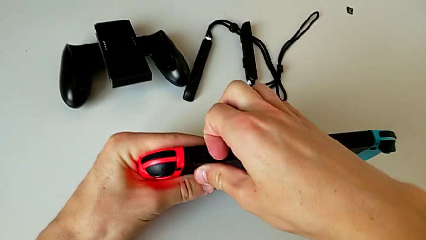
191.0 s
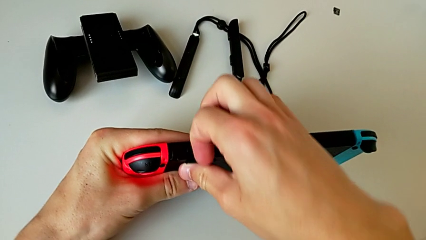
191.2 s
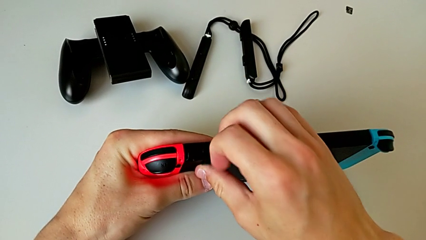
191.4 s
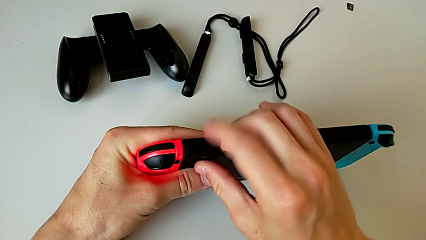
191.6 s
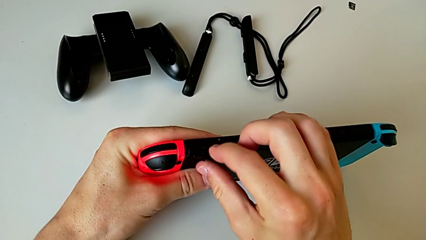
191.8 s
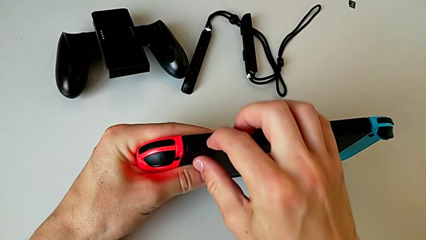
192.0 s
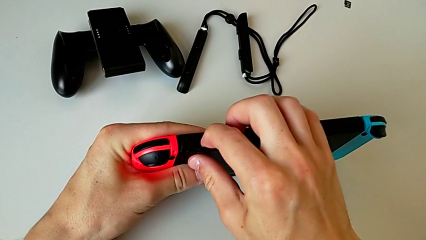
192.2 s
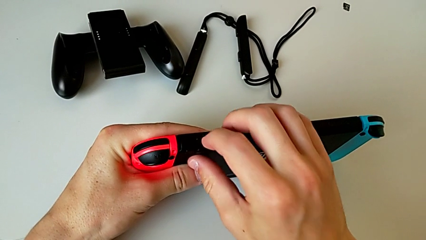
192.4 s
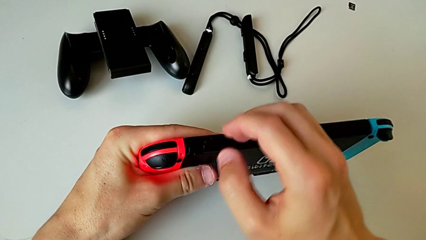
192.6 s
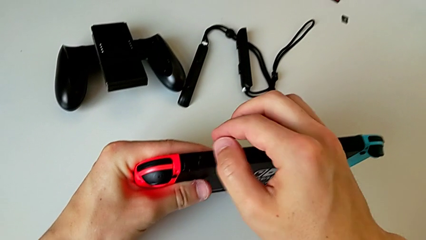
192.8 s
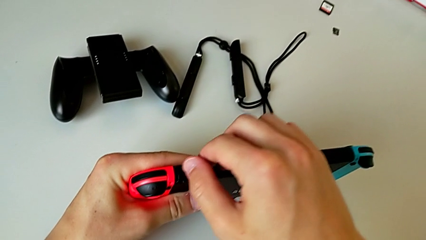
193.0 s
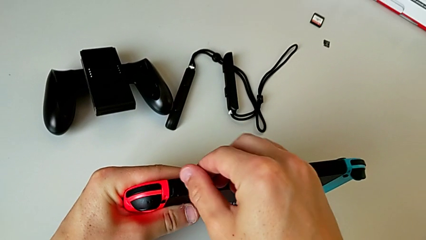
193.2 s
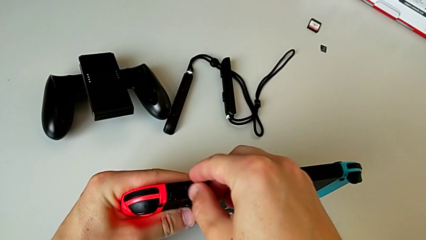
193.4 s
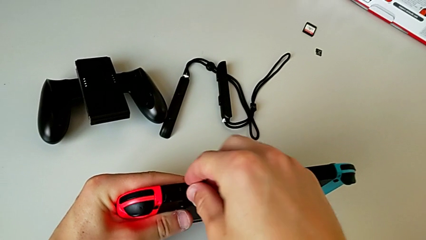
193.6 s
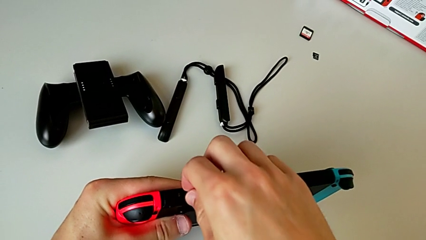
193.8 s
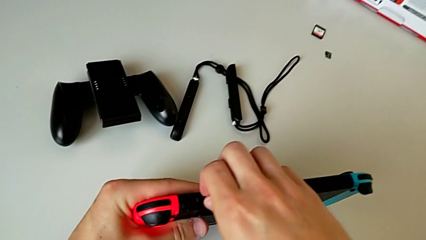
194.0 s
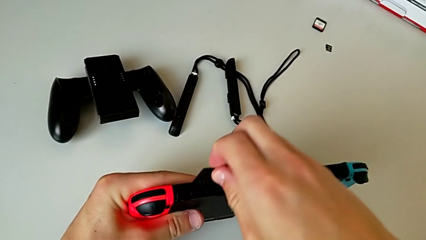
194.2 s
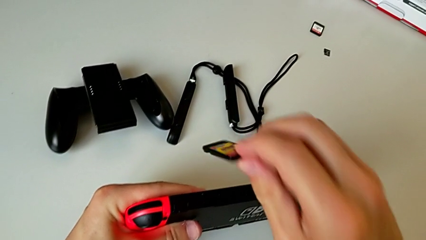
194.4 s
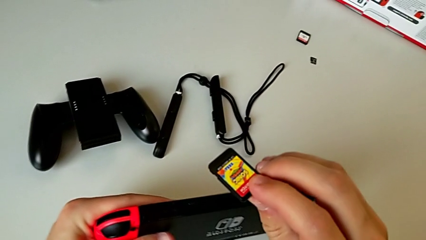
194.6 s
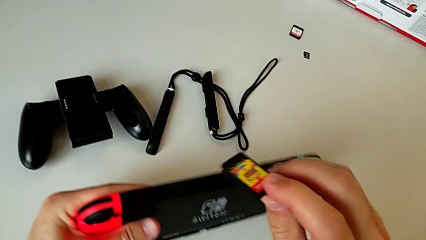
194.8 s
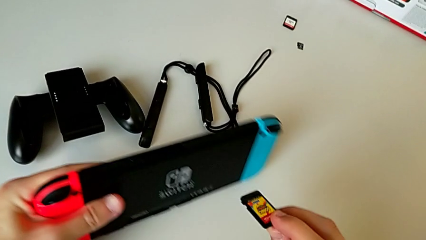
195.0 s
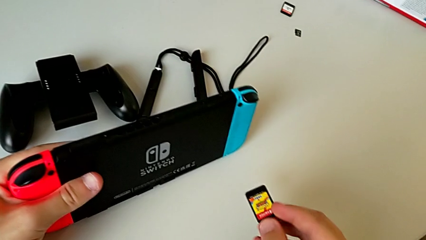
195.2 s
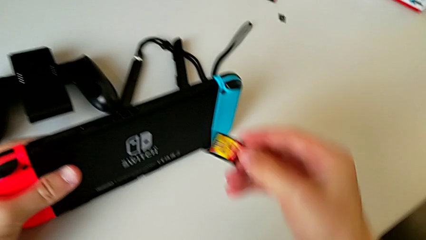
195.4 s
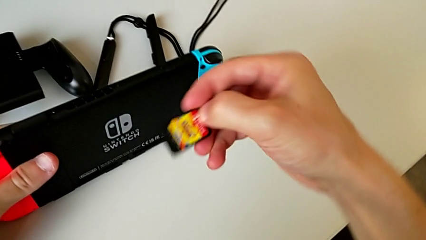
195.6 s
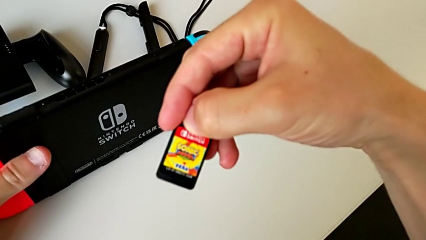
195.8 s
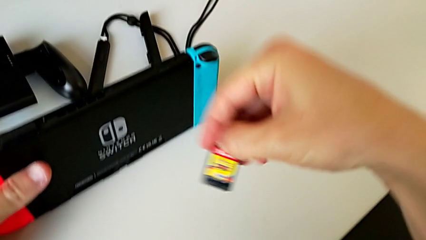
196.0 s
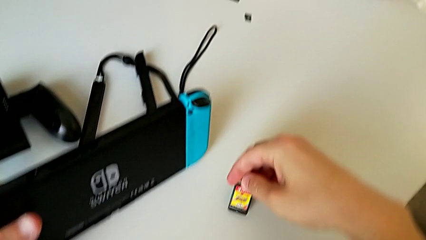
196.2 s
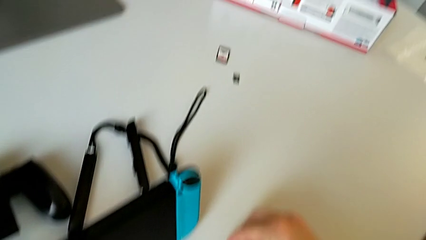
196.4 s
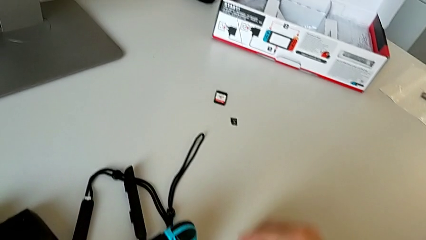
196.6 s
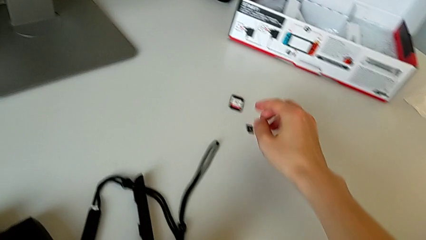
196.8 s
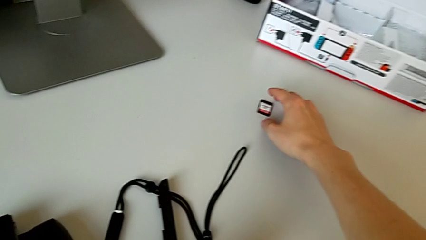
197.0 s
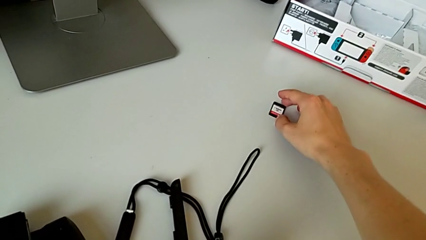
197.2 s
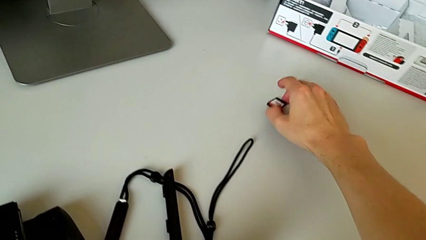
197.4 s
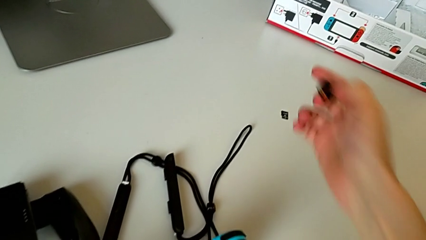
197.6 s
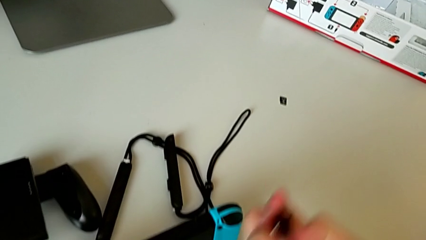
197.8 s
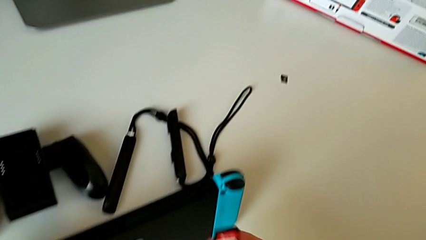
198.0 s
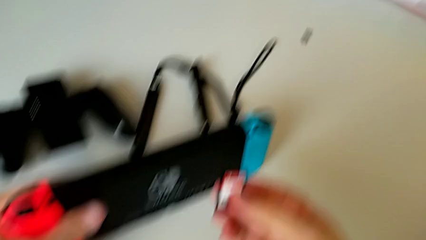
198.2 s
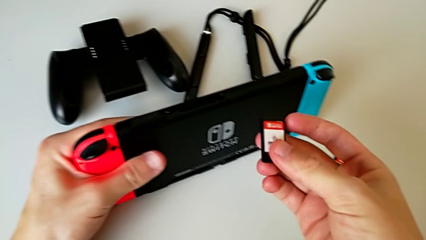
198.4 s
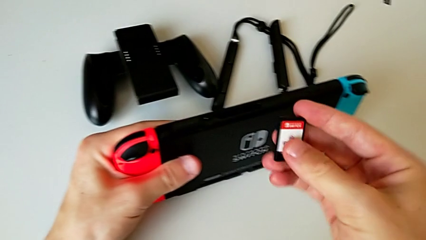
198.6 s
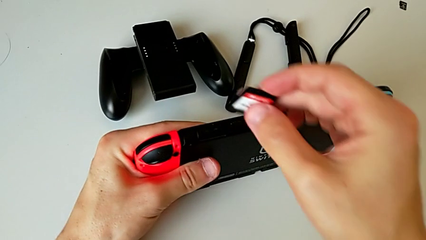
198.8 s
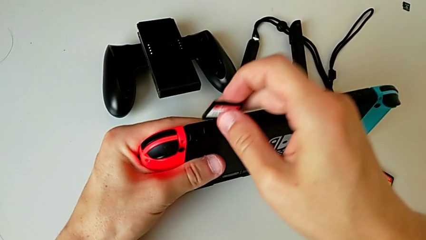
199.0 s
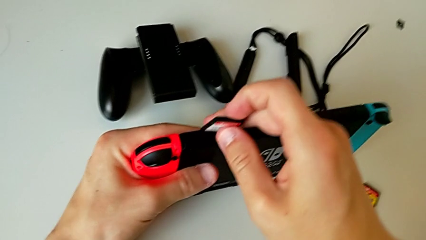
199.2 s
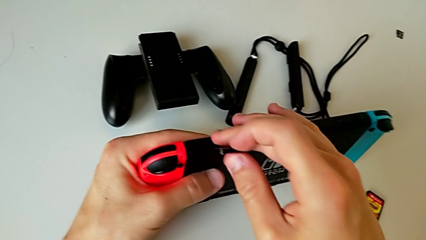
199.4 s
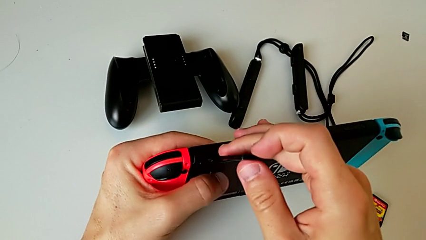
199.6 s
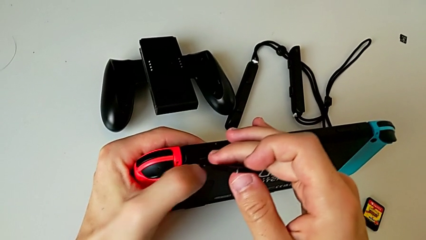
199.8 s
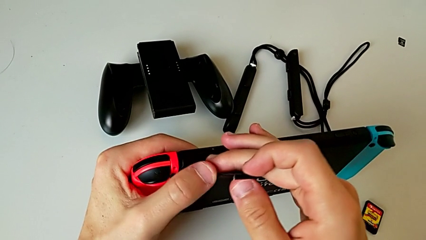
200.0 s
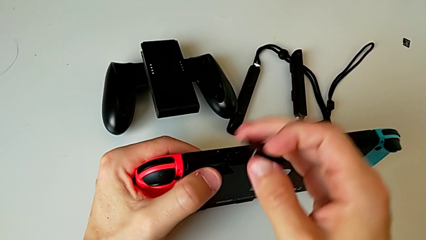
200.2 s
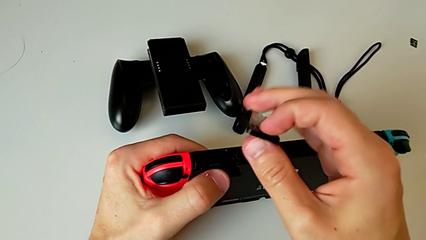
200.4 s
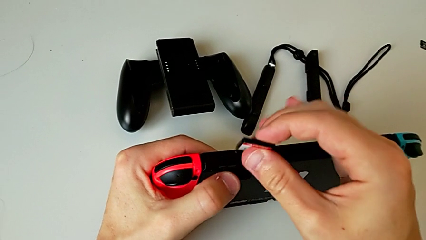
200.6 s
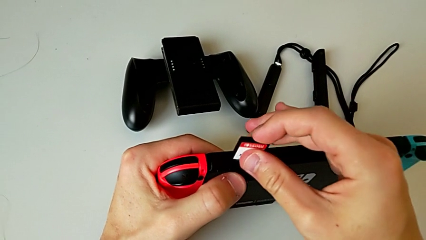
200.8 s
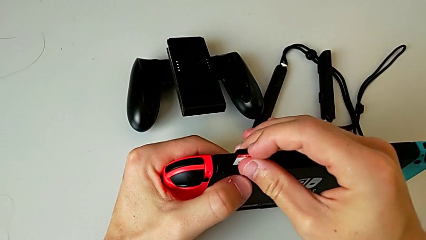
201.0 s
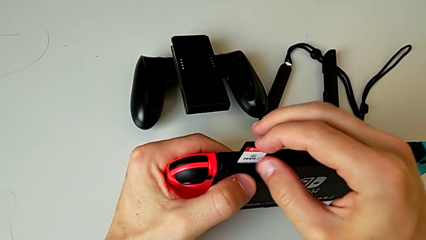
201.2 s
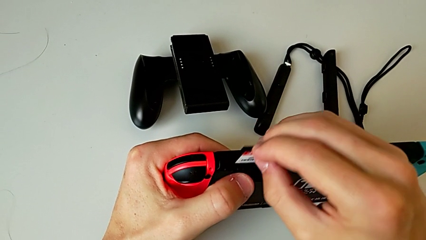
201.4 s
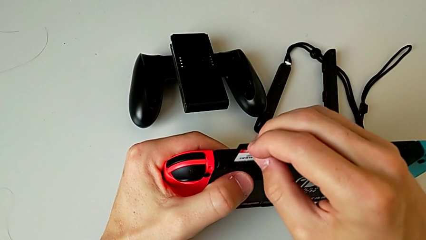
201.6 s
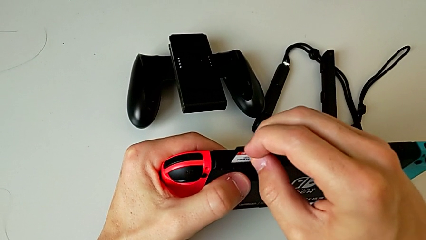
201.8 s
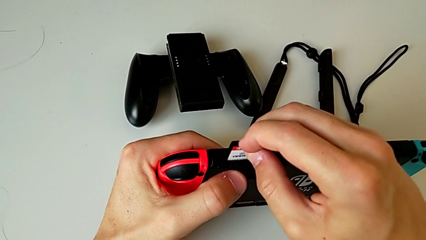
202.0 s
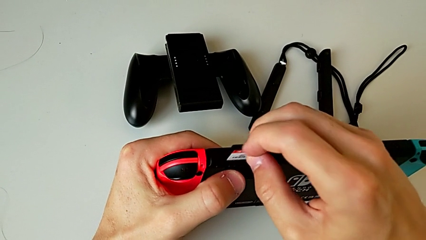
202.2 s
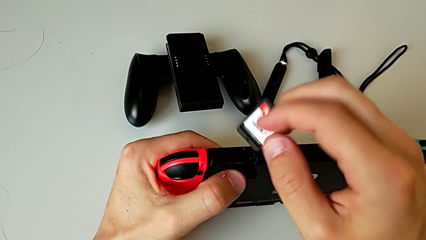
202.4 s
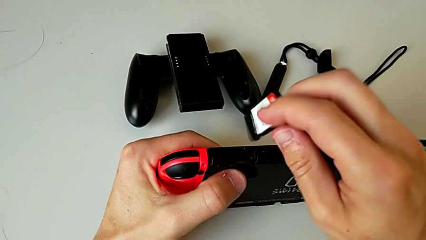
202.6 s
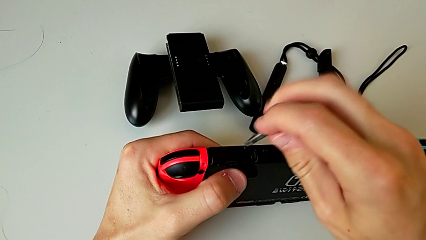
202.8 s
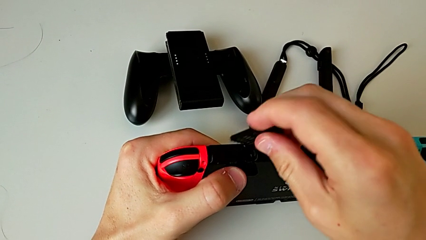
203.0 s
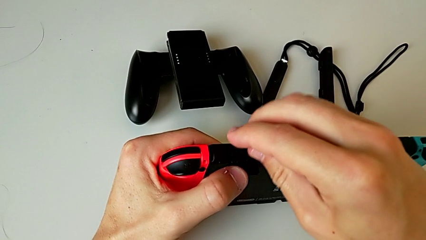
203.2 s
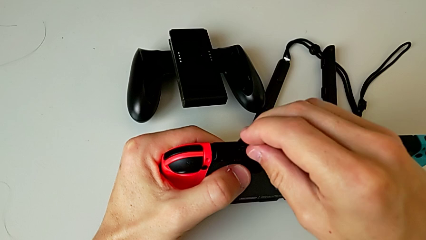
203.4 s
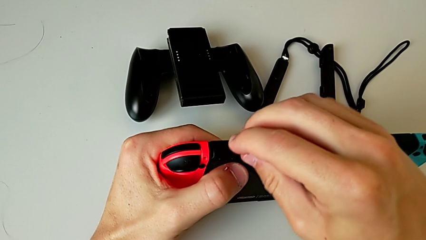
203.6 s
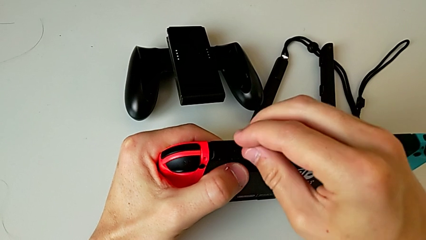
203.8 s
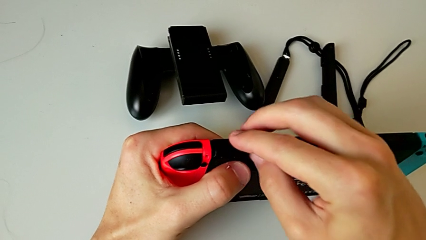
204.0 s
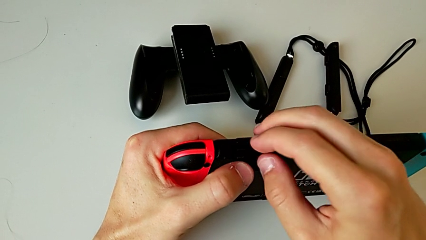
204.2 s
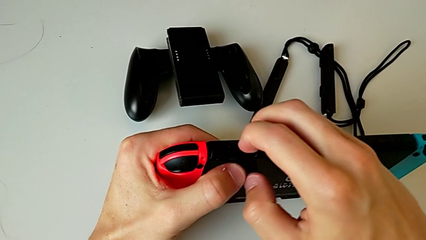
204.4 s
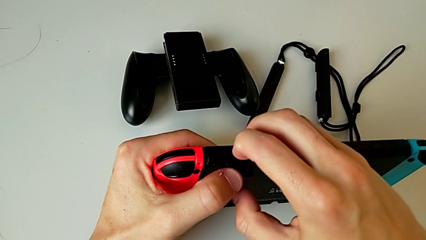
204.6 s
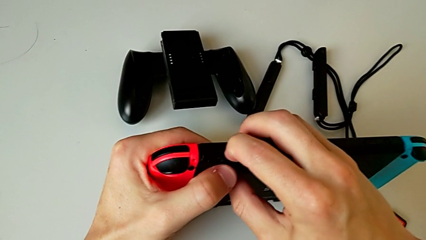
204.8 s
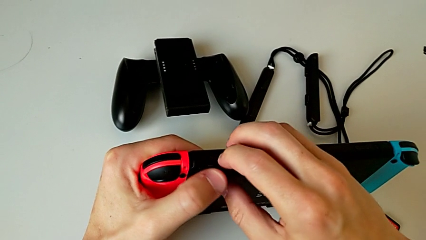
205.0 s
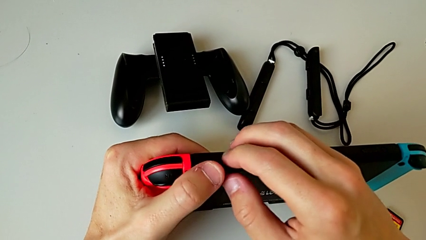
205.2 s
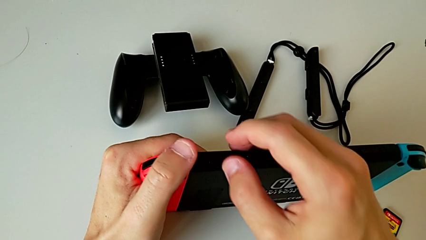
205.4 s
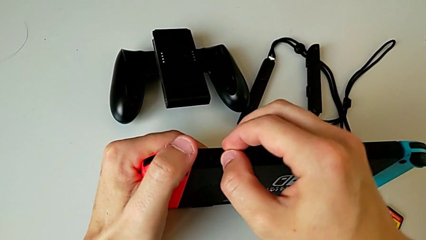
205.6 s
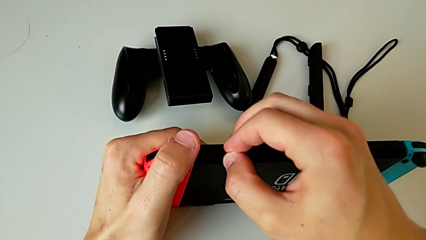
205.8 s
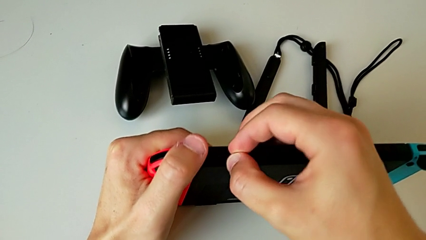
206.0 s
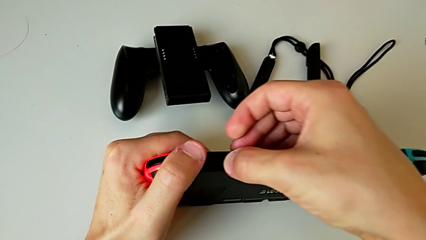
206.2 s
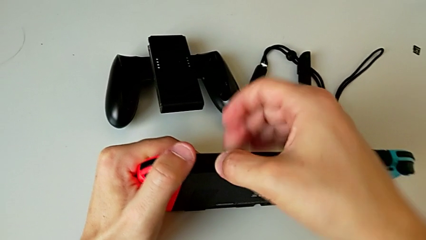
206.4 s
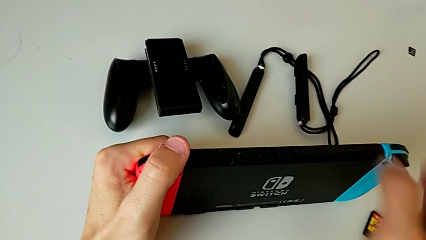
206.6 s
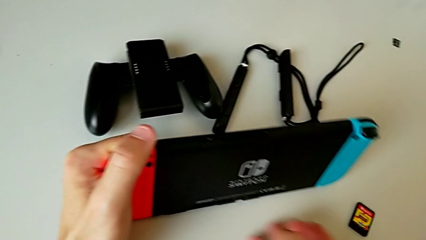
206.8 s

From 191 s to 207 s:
The camera wearer is changing their game card for a new one. They keep withdrawing the old game card and insert the new game card.
